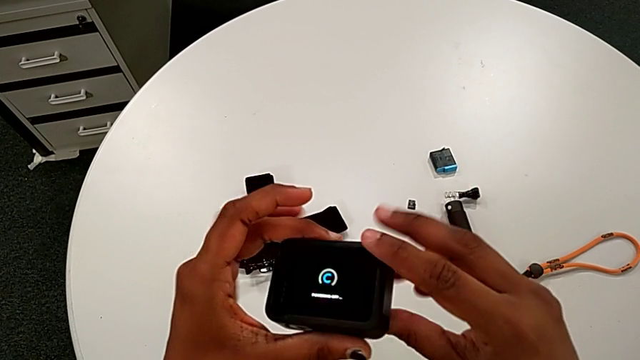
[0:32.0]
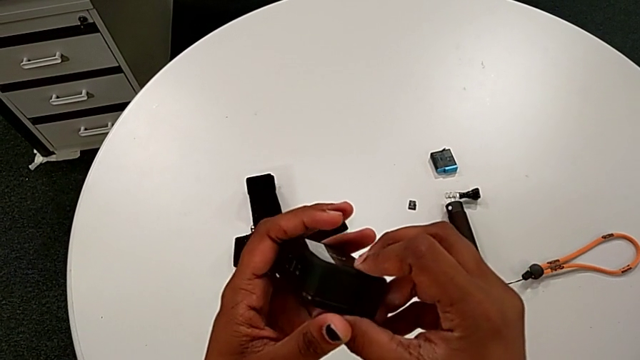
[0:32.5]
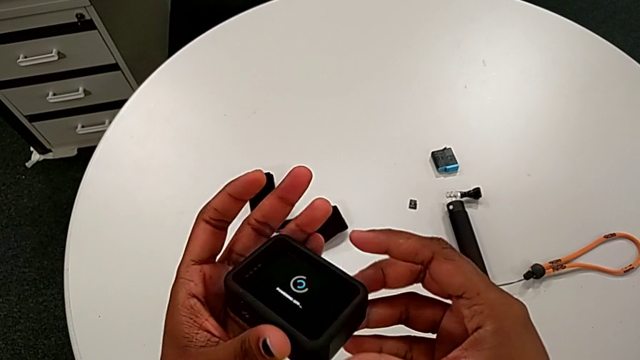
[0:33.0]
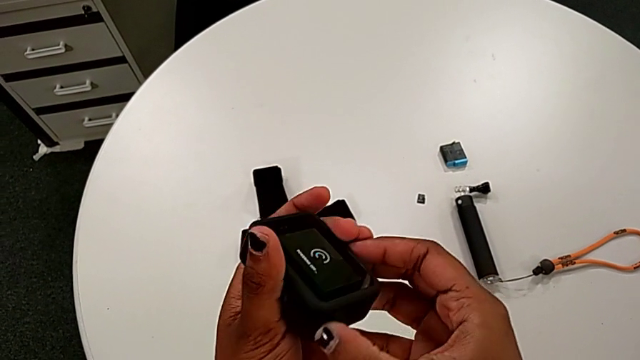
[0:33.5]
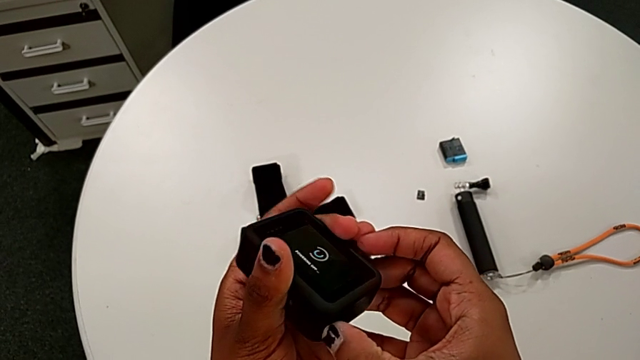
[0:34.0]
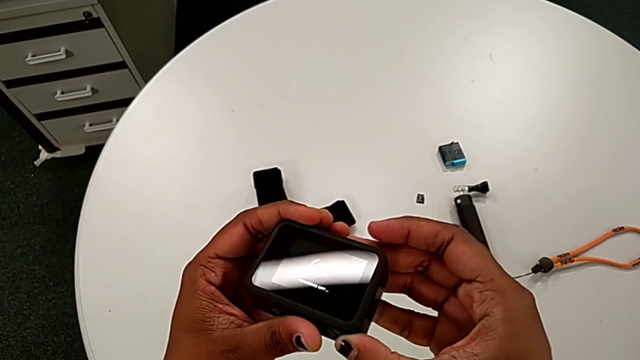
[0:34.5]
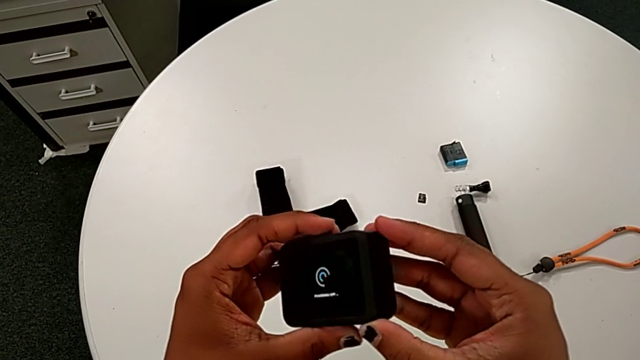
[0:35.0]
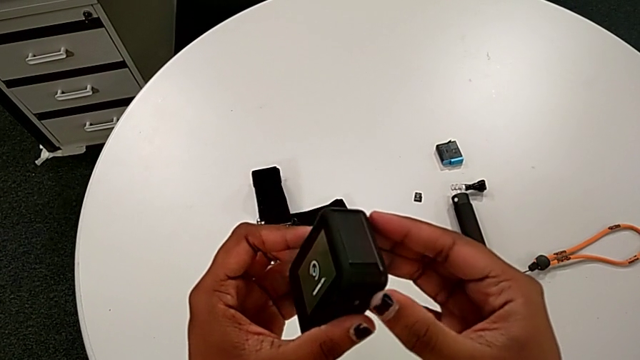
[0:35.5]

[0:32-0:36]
The camera wearer is accidentally turning on the black GoPro. They rotate the GoPro.

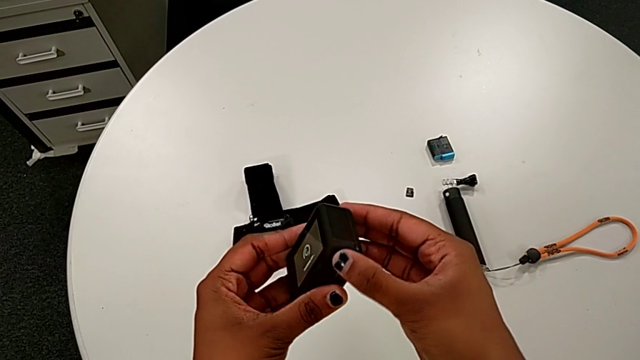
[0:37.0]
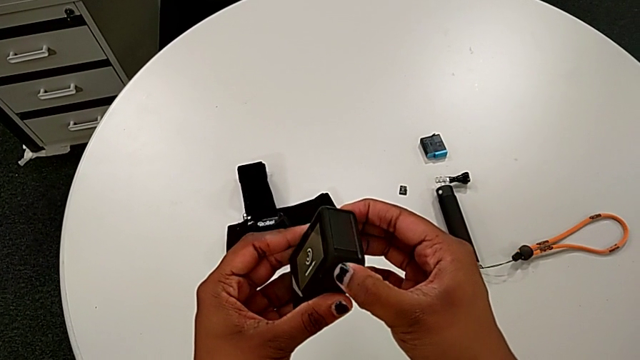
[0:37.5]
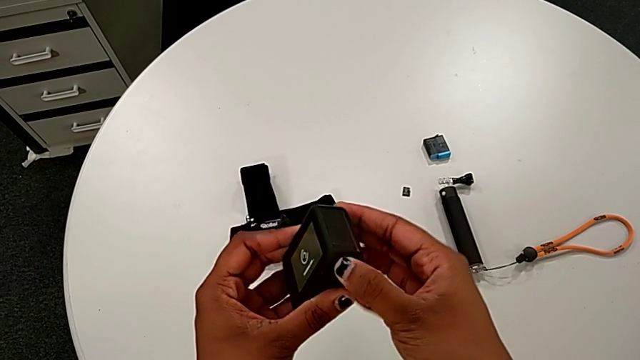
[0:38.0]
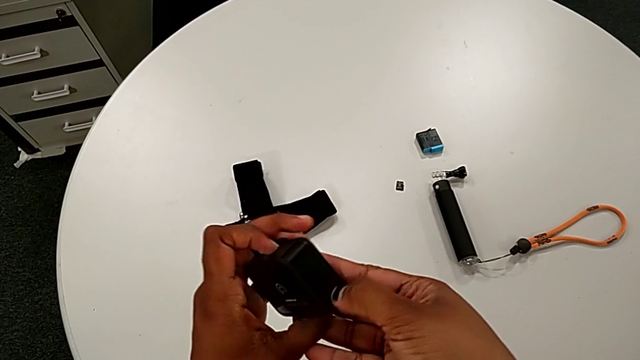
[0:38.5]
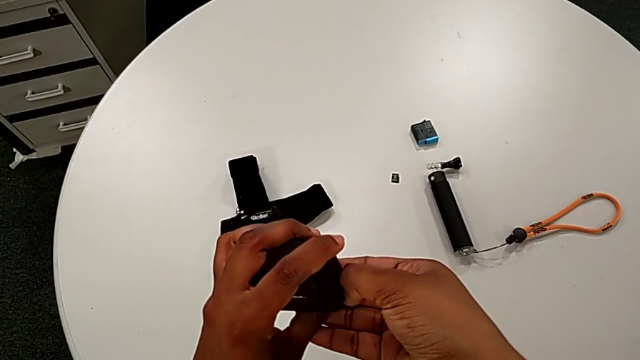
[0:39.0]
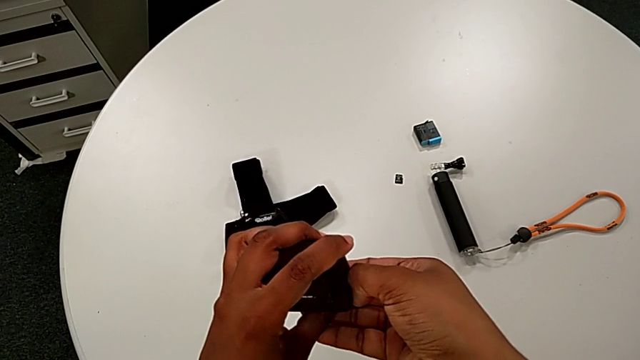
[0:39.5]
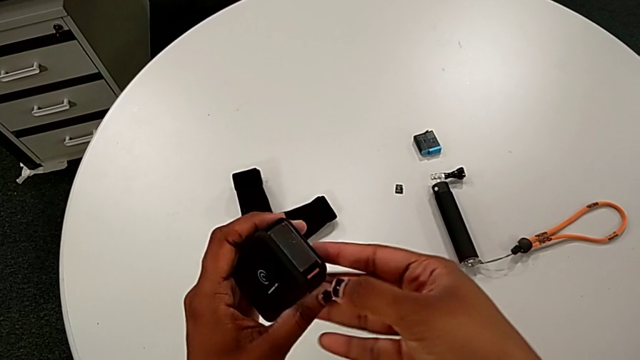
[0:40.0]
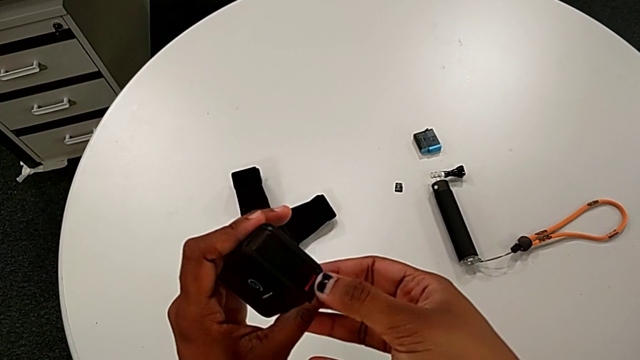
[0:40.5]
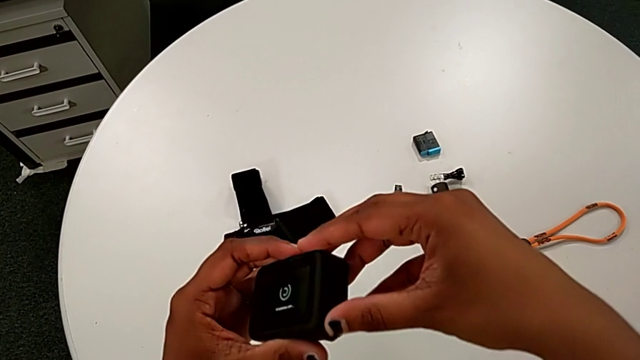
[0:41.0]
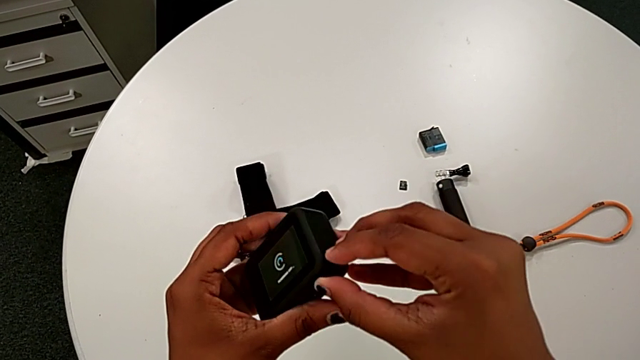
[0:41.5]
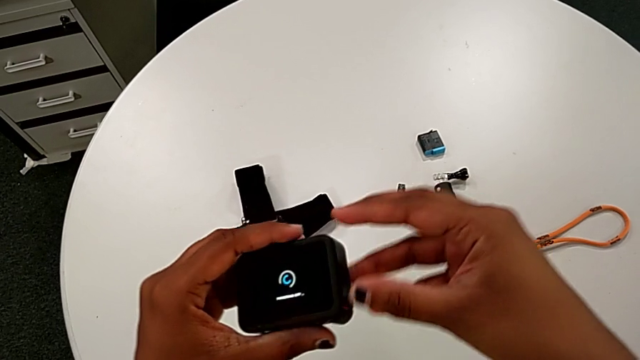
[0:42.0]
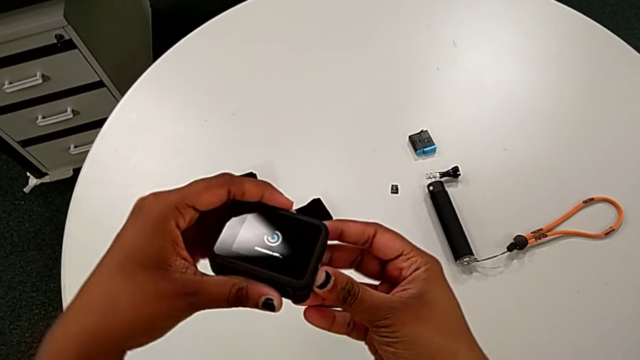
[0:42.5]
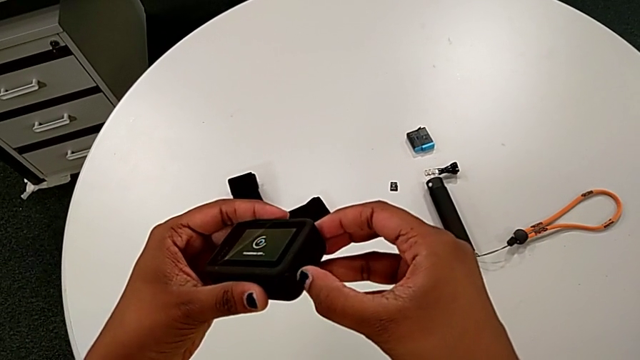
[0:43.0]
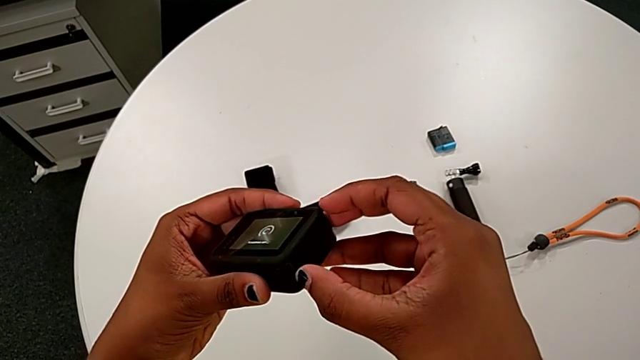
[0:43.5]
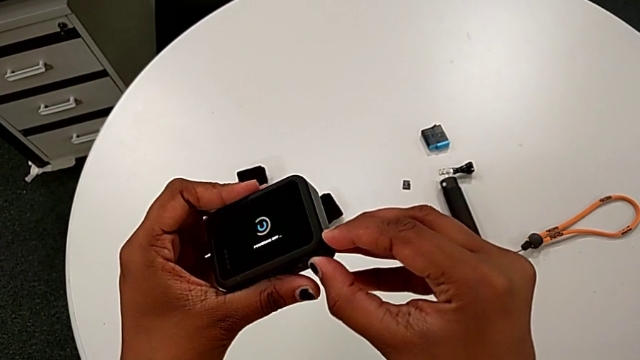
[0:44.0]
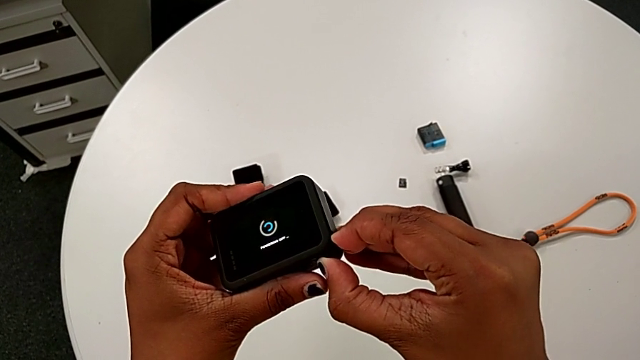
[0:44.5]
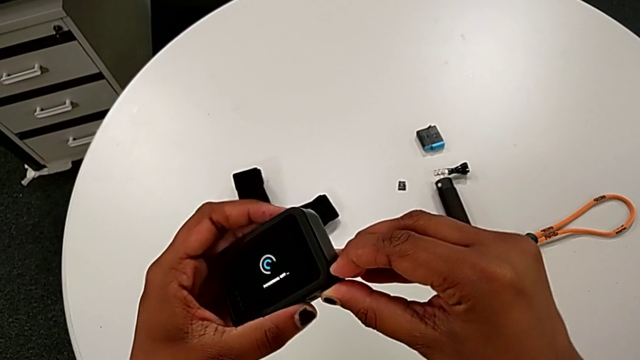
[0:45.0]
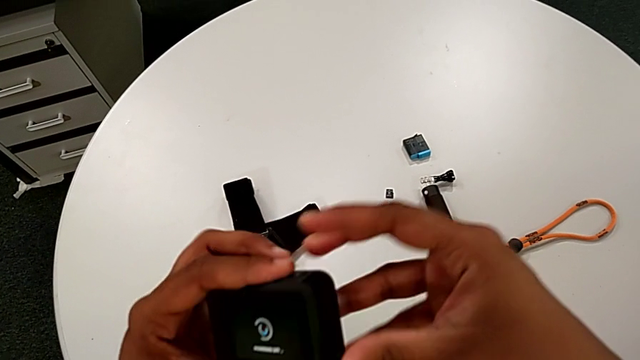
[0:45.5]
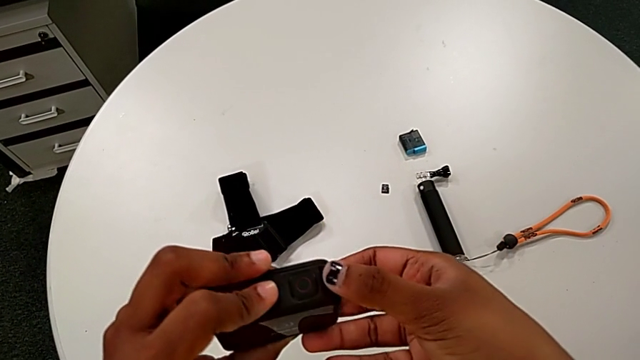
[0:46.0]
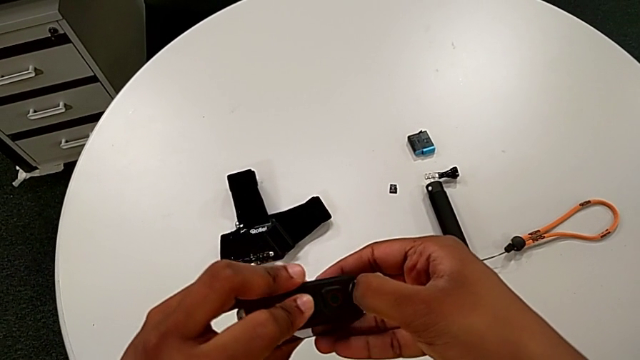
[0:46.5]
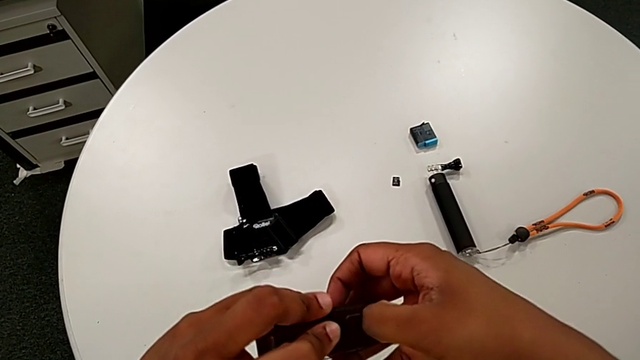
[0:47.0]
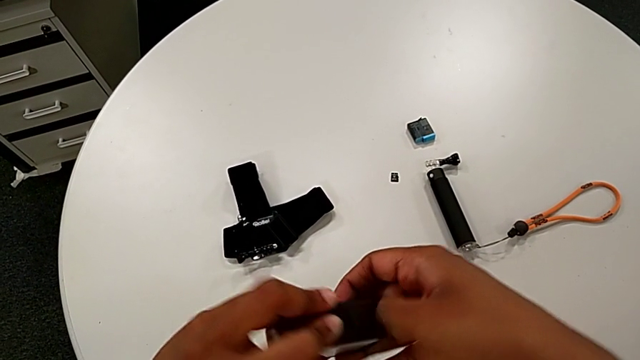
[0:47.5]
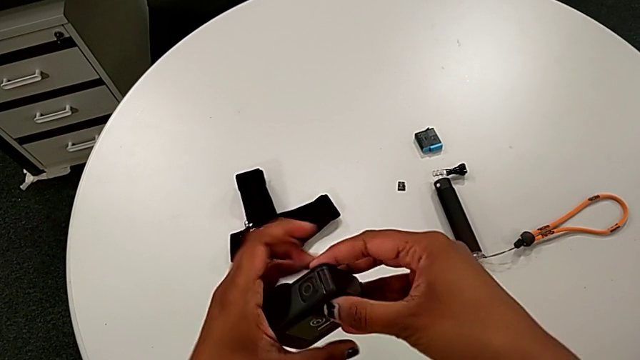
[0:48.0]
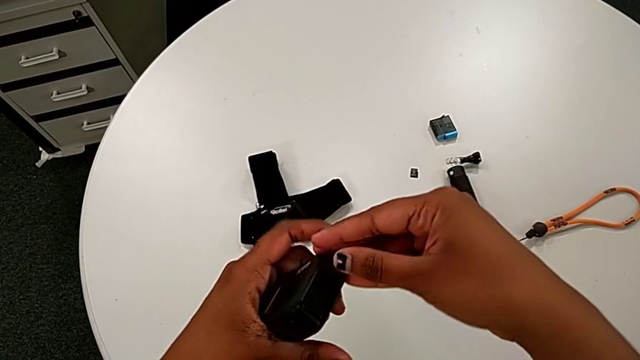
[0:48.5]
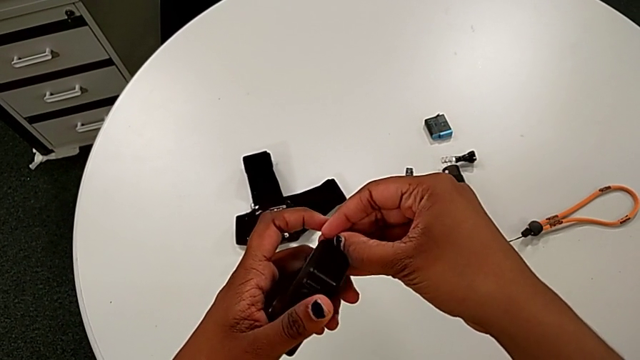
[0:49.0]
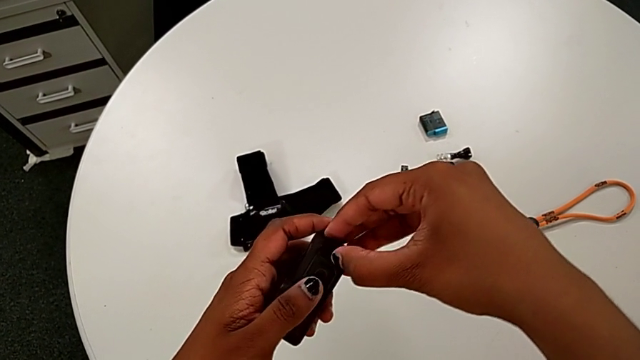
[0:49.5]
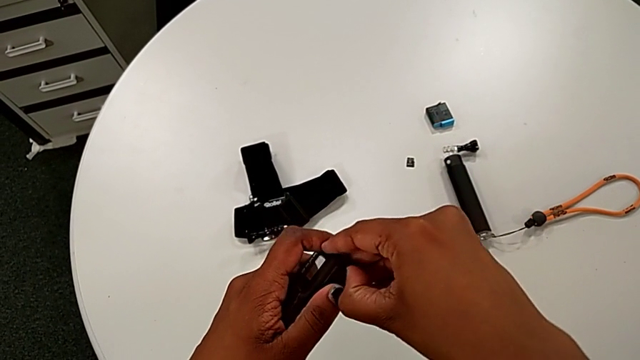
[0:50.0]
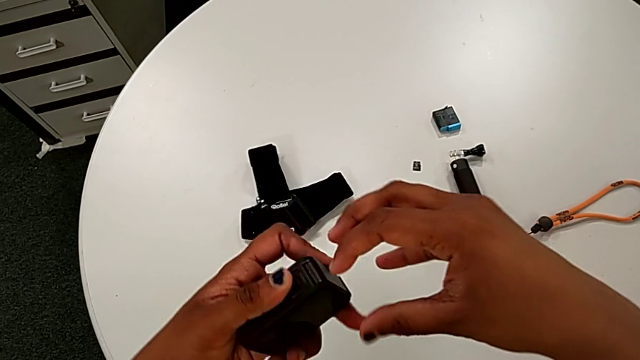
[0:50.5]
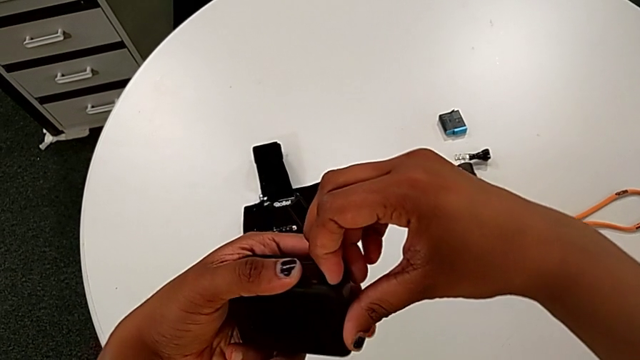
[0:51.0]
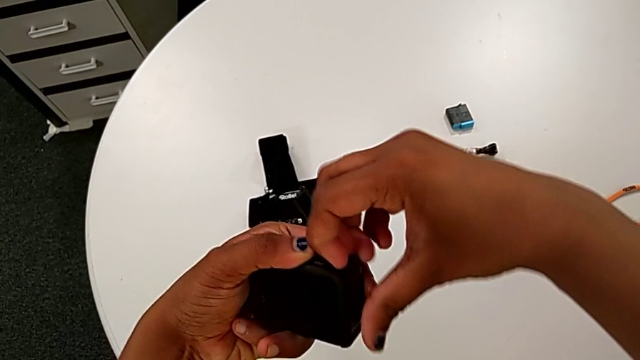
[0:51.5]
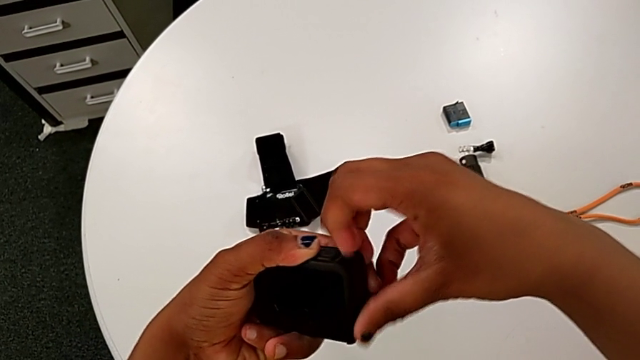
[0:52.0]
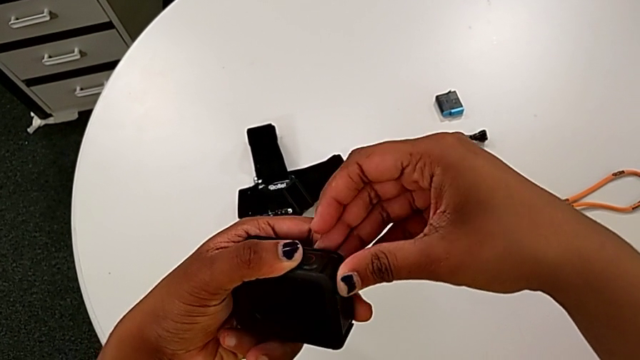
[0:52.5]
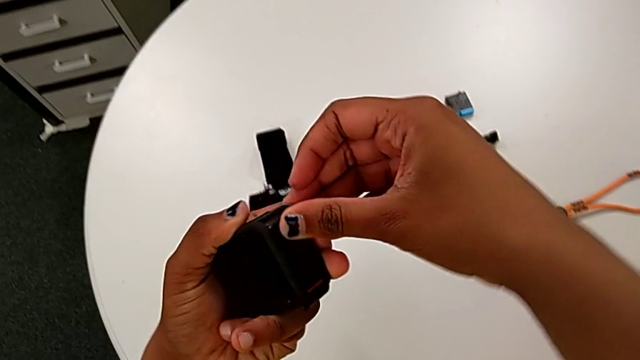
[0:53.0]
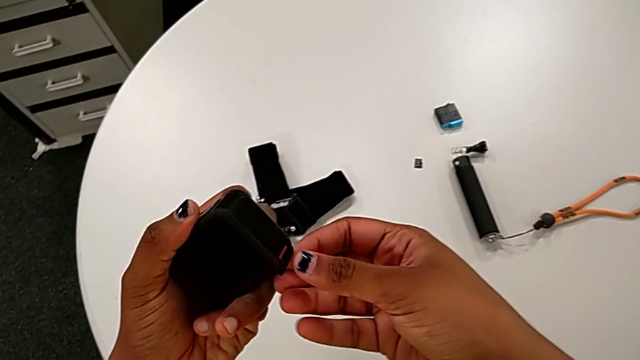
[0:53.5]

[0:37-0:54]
The camera wearer is changing the old battery for the GoPro. They rotate the GoPro and pull the battery door.
